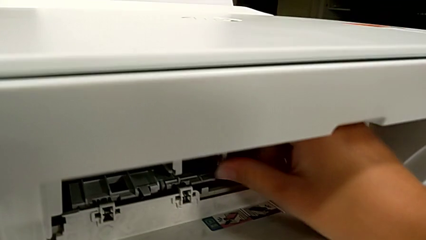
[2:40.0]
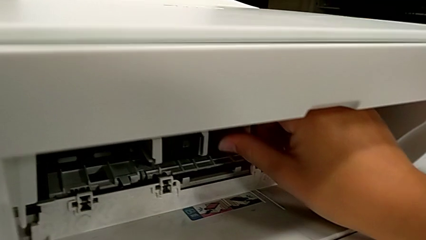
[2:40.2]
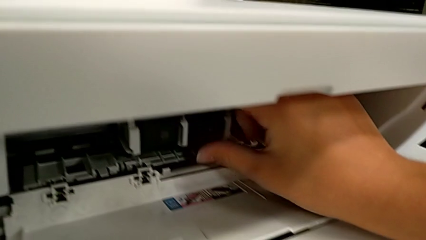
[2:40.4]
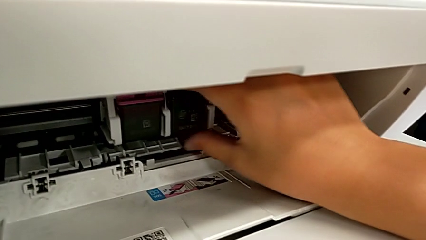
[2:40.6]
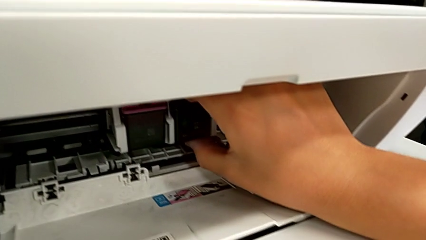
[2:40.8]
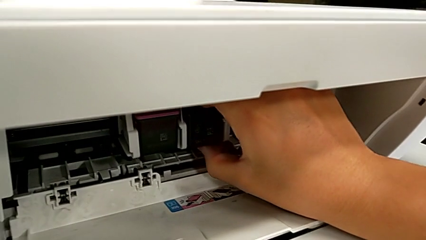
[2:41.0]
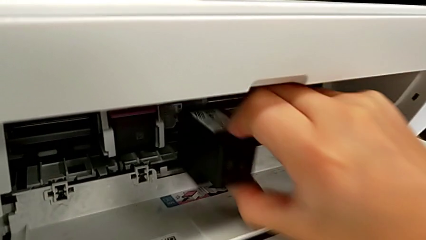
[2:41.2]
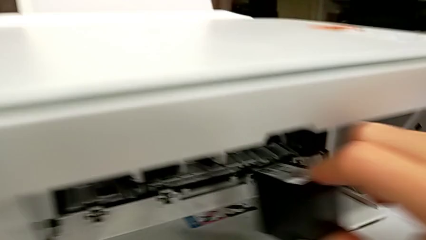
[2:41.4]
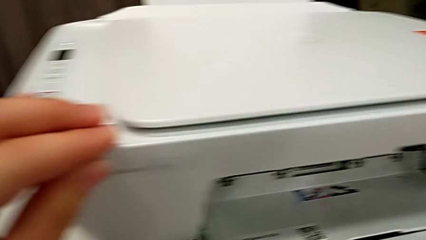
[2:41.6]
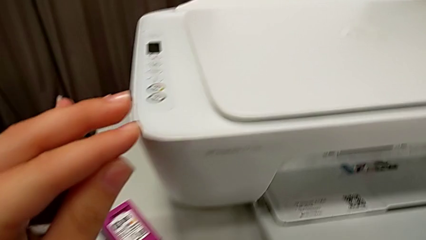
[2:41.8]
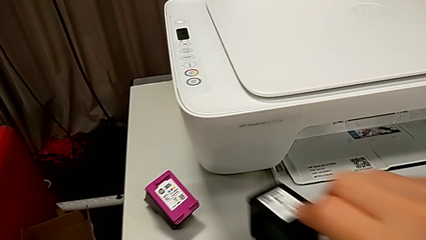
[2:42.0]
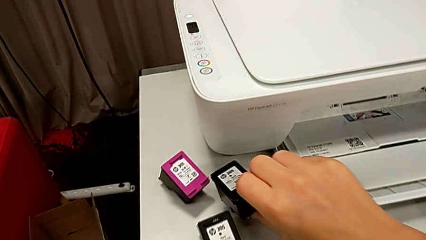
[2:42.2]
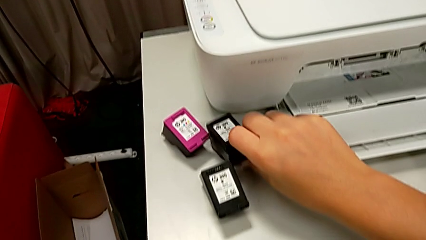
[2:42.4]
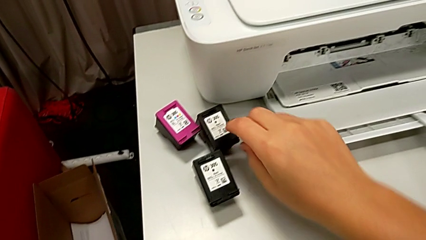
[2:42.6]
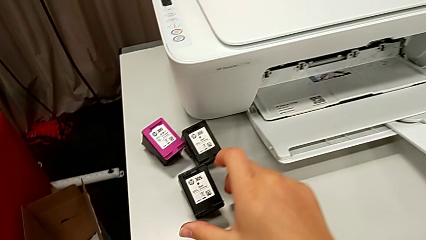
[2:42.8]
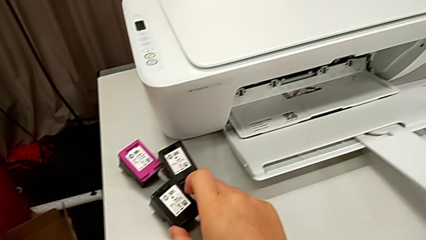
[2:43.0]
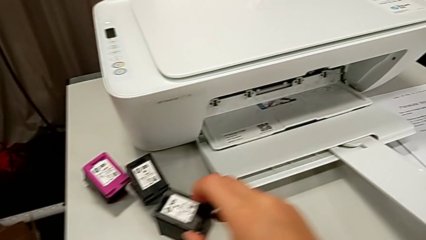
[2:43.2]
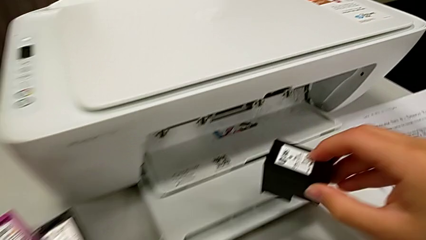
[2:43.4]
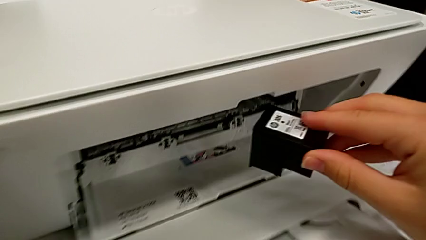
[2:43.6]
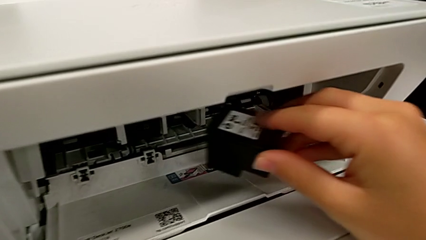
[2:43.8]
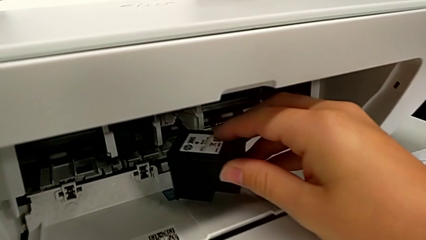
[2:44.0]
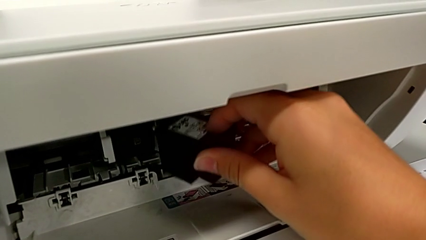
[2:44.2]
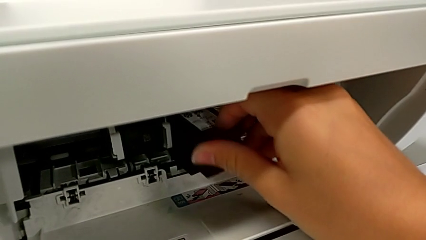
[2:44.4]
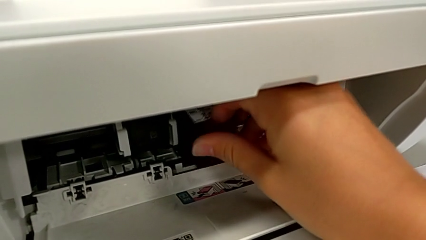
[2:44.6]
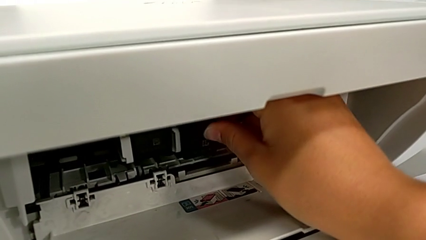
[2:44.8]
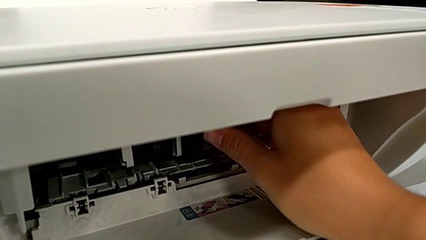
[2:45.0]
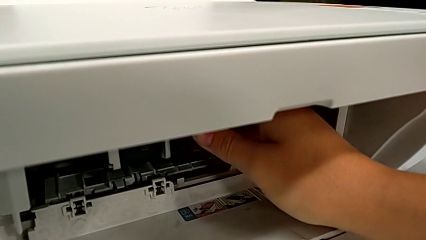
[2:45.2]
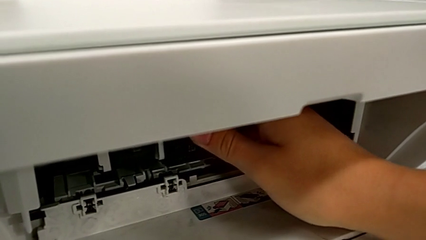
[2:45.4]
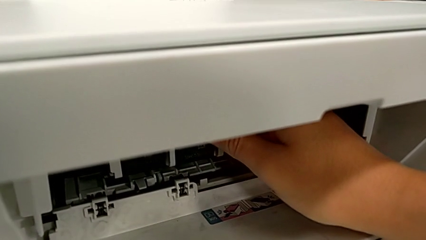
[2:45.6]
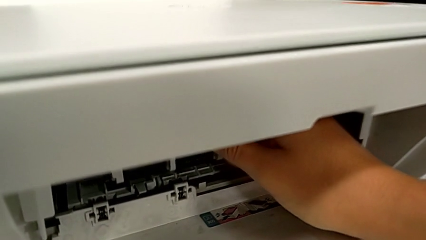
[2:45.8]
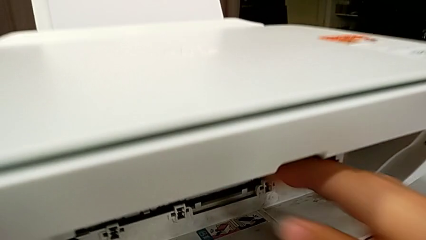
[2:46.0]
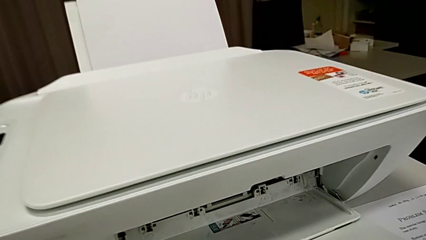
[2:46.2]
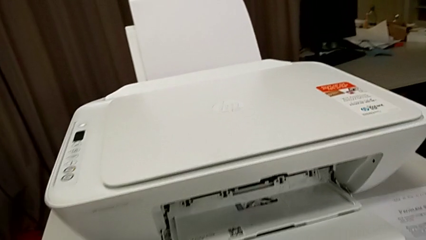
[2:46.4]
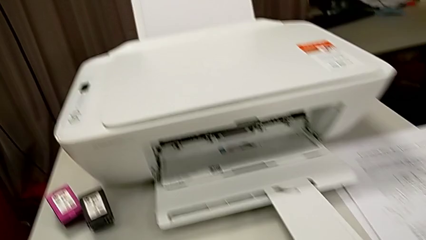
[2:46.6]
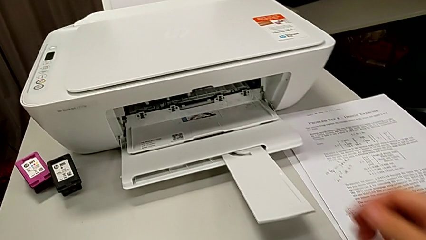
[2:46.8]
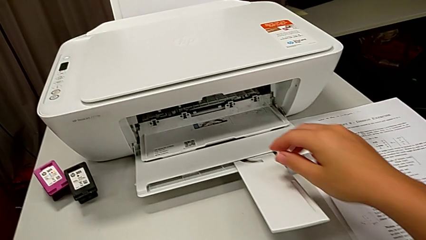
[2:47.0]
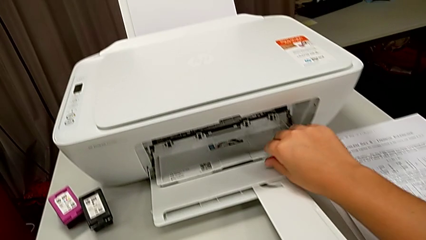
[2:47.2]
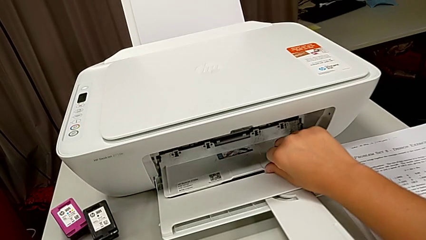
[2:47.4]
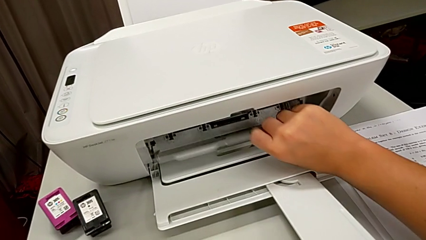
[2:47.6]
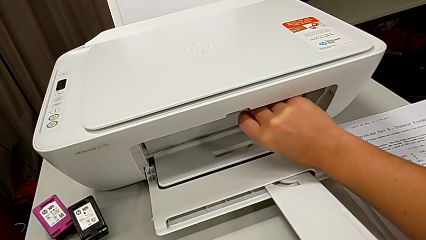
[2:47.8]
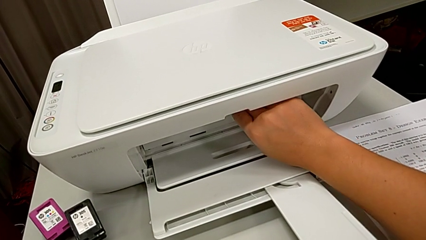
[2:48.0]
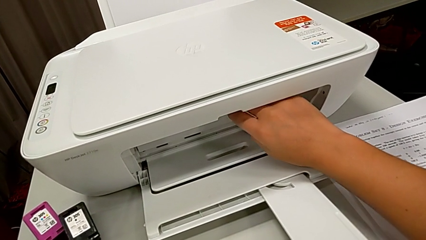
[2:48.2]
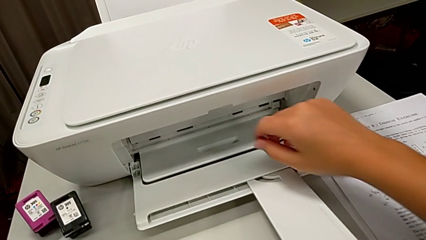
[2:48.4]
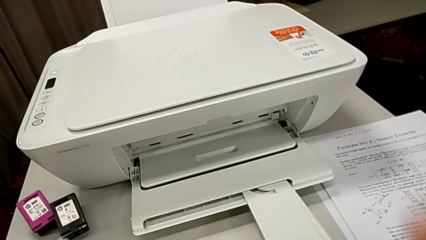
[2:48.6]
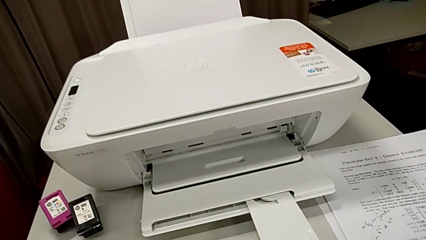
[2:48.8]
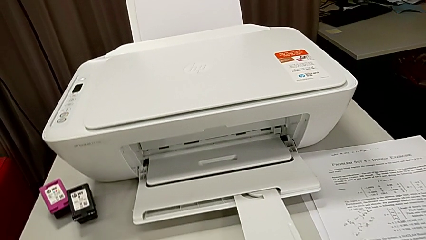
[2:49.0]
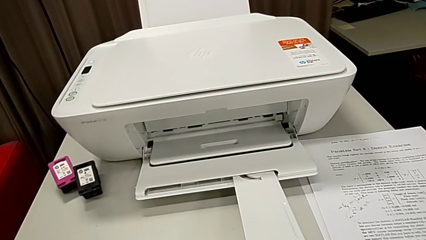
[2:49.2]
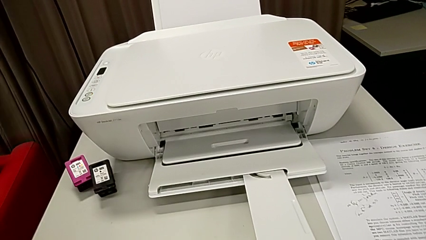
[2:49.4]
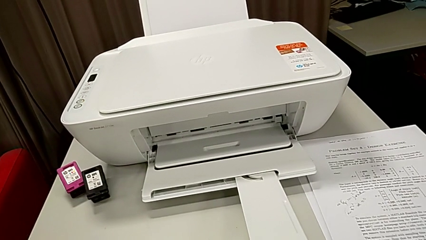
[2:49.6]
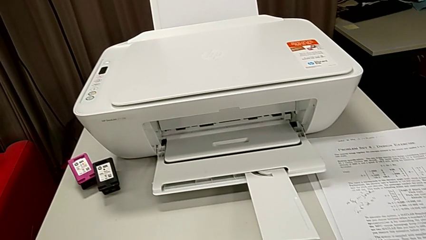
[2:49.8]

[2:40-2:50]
The camera wearer is exchanging color and black printer cartridges. They pull the black ink cartridge, place it, grab the new ink cartridge, insert the black ink cartridge and close the cartridge gate.

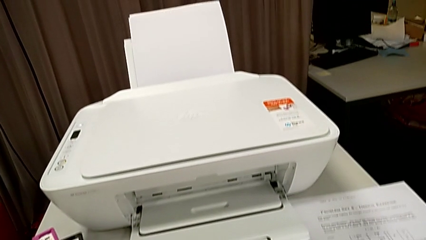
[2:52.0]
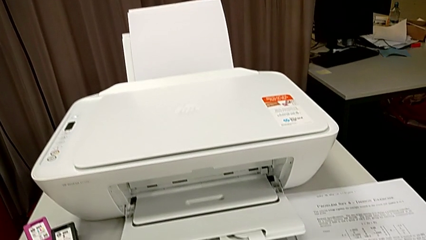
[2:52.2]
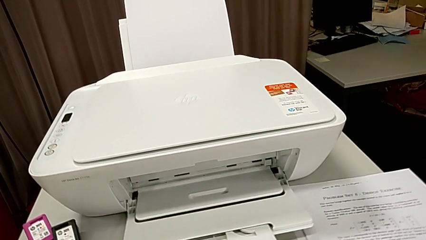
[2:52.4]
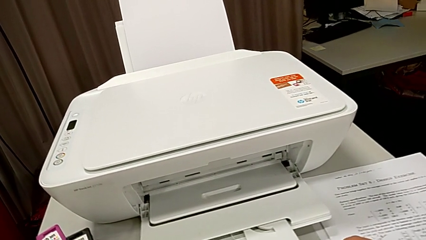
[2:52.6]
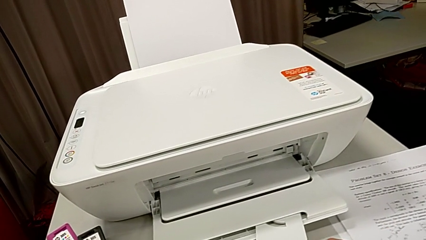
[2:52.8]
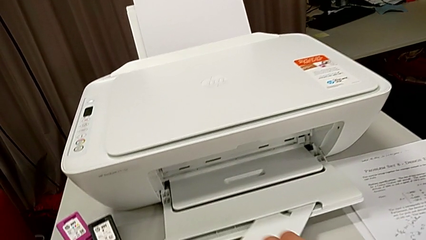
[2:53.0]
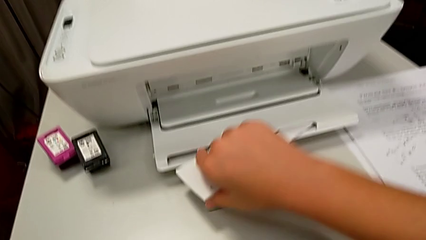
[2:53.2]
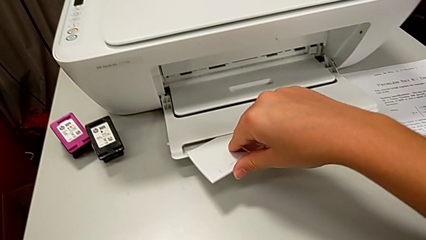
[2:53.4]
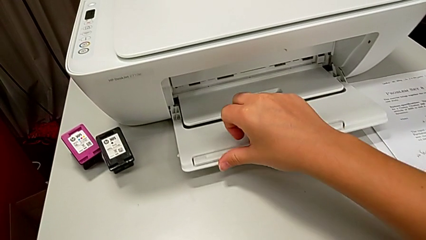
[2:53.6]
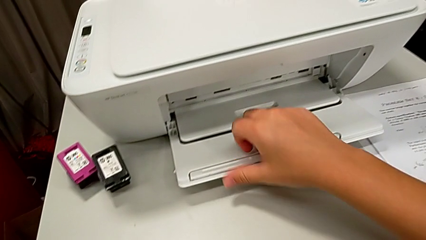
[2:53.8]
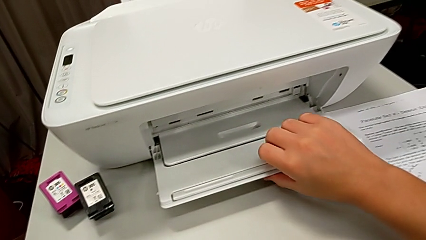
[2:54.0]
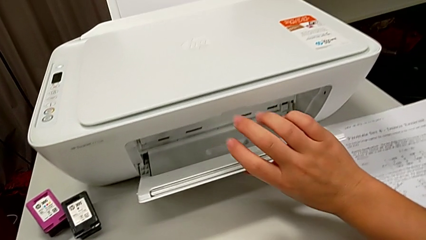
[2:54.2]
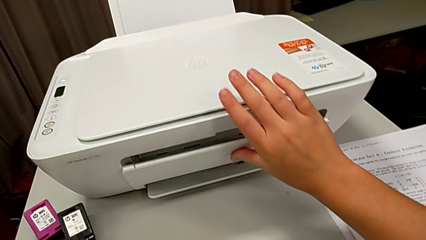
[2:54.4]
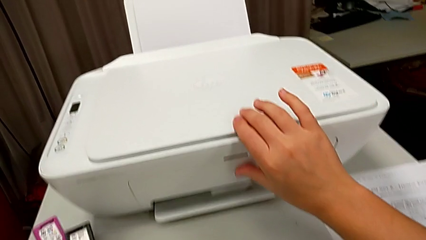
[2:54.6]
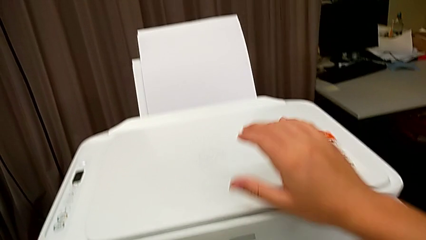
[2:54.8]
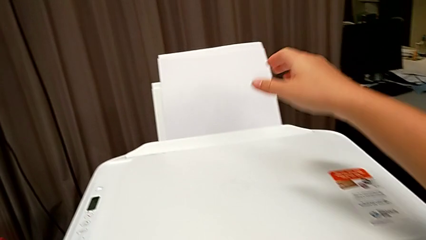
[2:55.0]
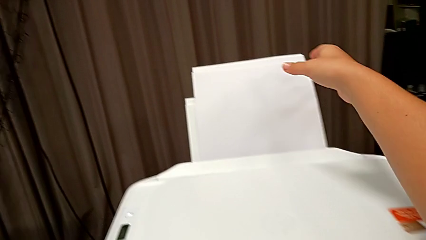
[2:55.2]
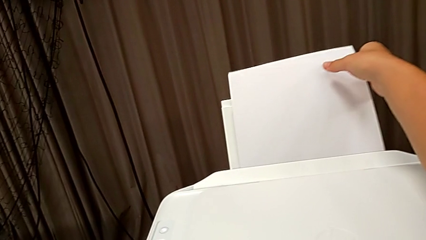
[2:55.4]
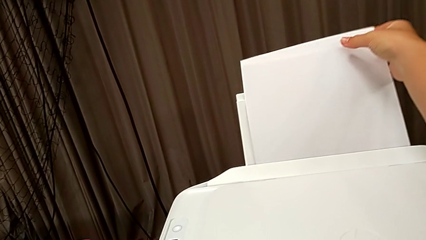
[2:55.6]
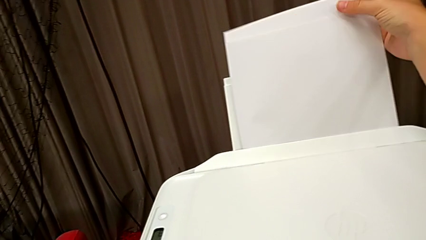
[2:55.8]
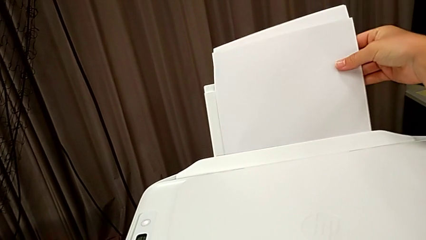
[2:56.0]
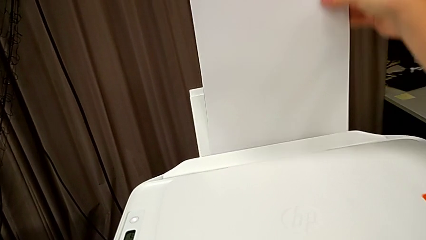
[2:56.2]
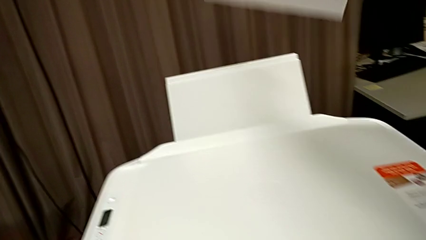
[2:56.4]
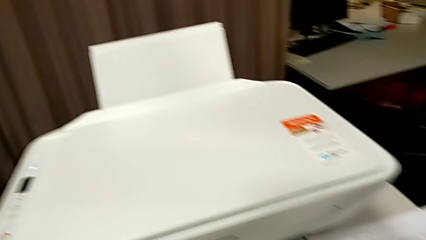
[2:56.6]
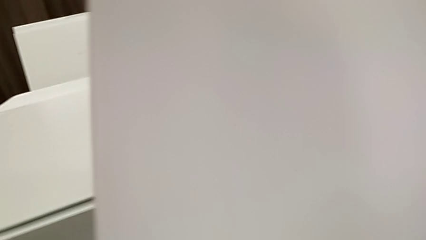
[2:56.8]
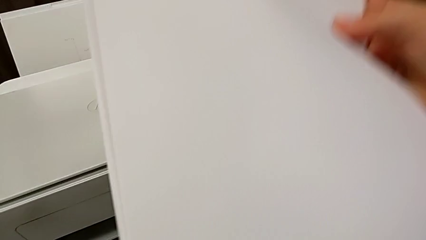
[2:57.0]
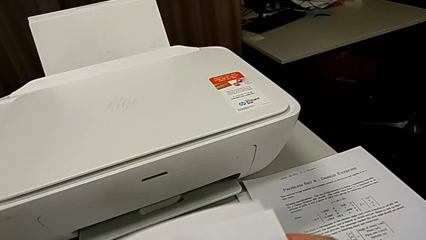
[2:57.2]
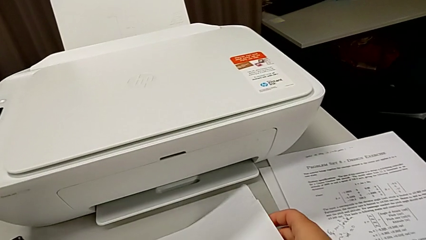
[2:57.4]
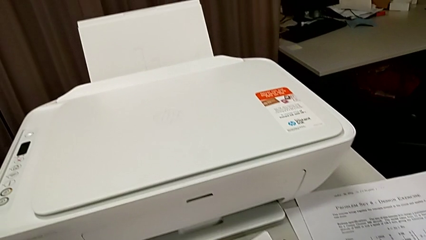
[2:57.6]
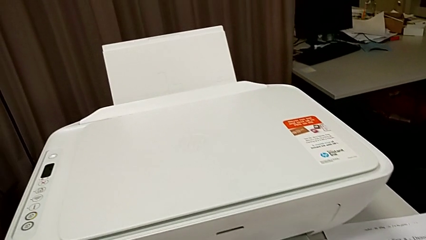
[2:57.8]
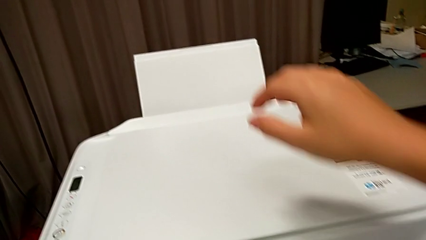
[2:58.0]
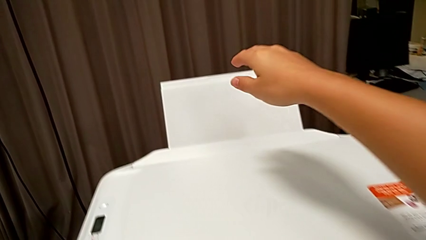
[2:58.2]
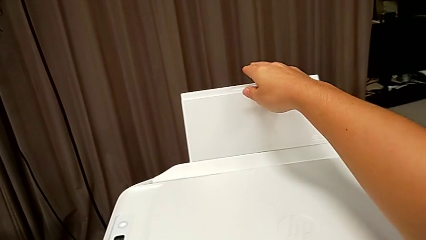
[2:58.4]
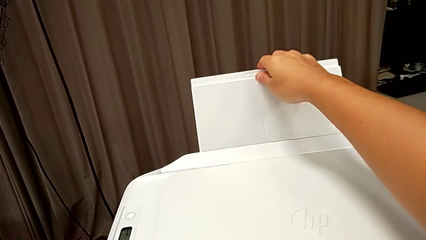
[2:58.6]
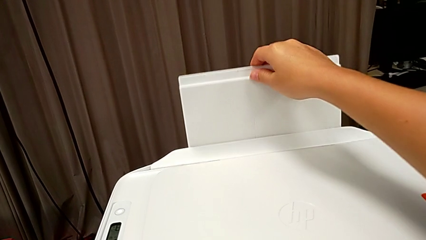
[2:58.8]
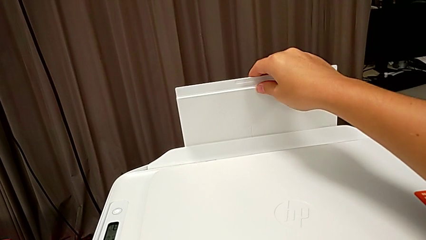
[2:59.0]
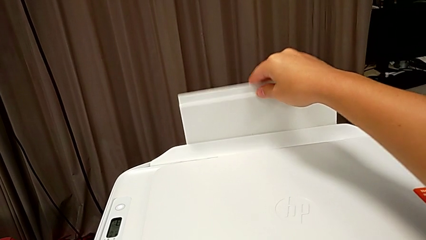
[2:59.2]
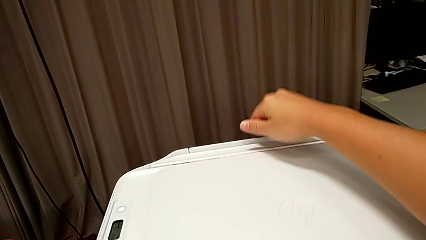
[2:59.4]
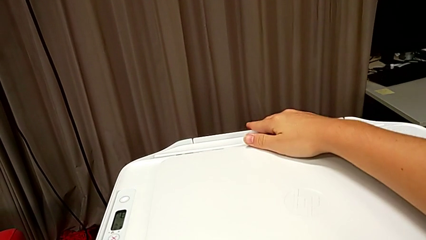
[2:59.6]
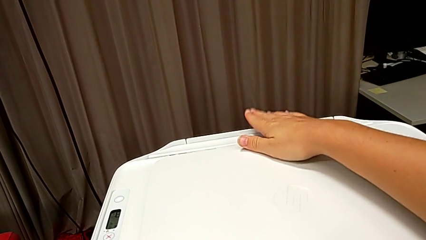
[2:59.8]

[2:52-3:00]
The camera wearer closes the printer. They close the extending paper tray, close the paper tray, grab the paper stack, place it, grab the back paper tray and close it.
